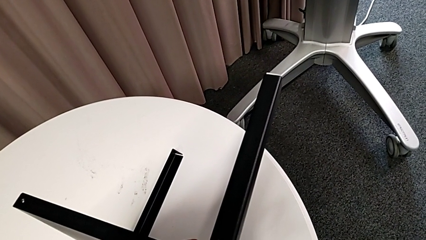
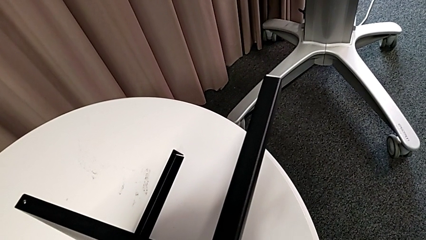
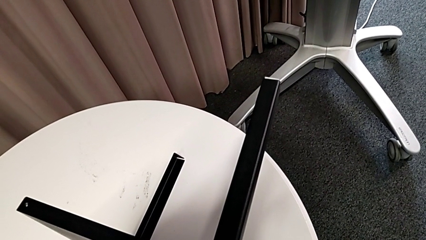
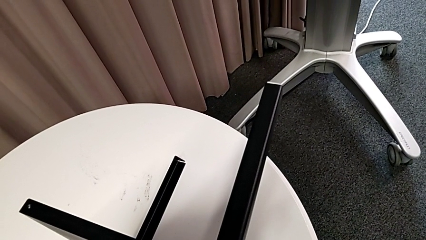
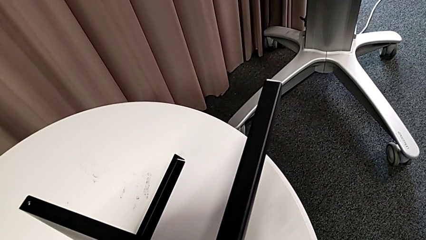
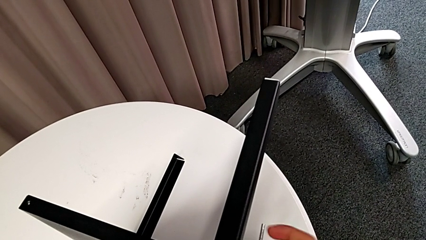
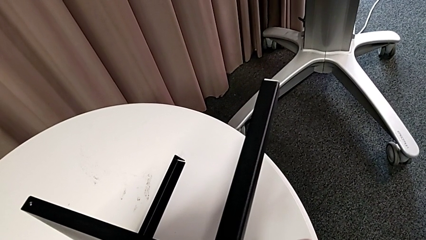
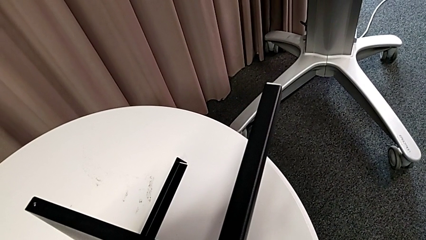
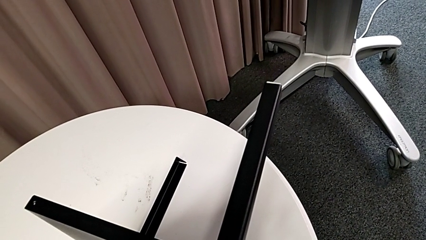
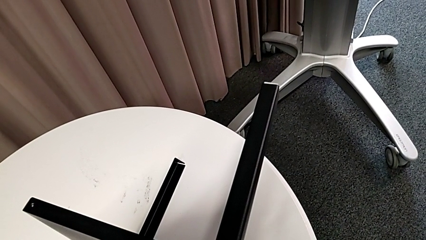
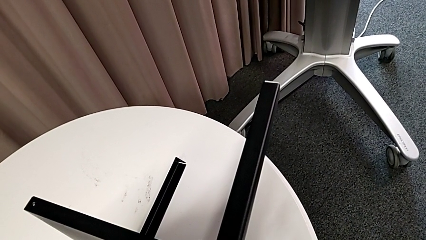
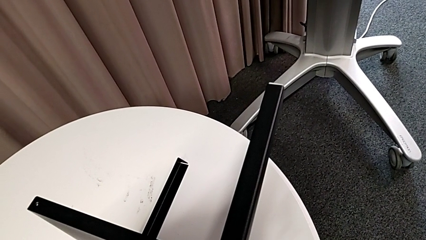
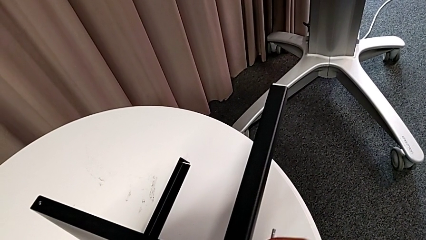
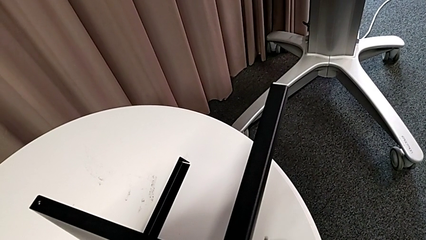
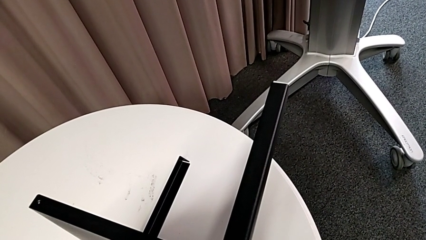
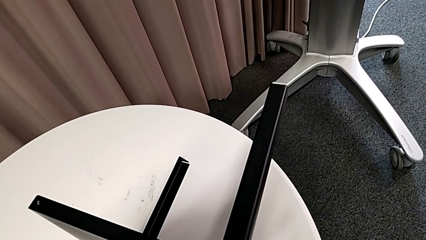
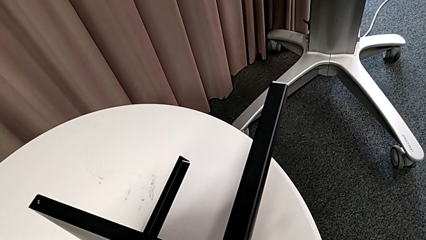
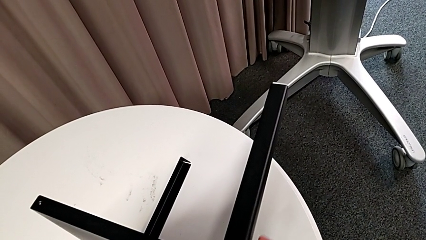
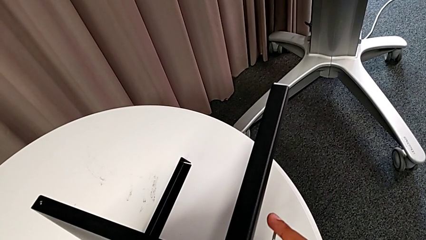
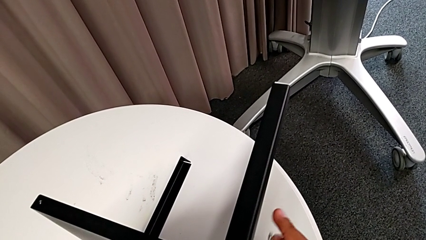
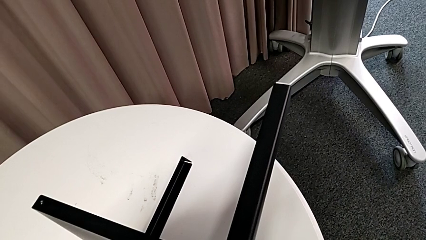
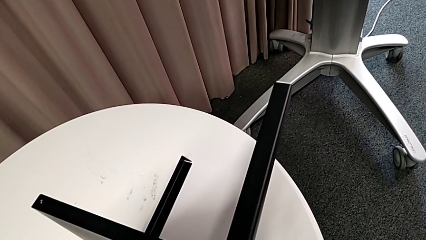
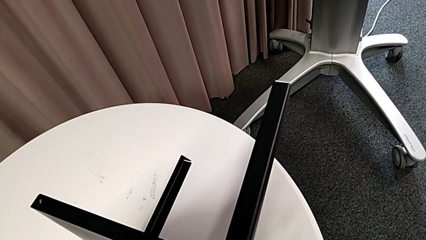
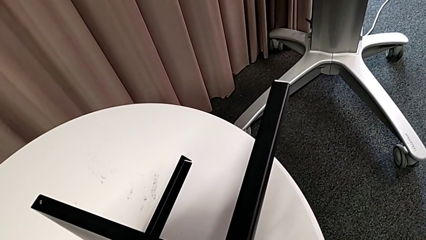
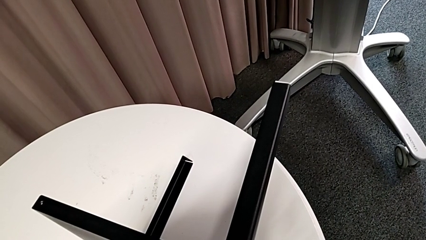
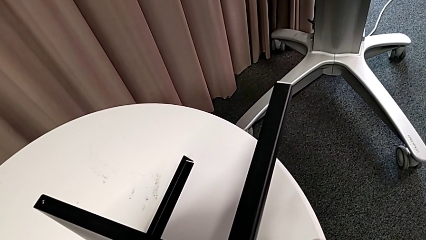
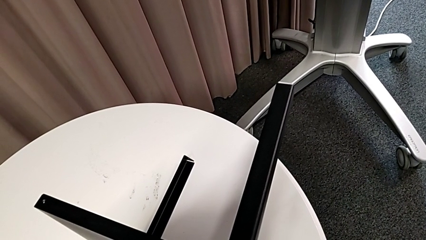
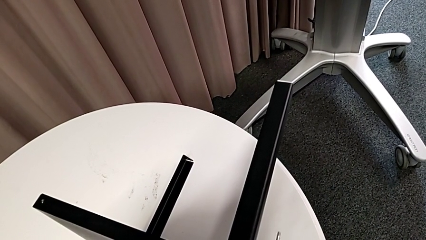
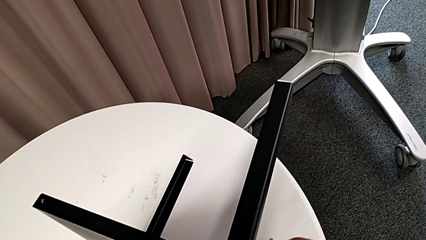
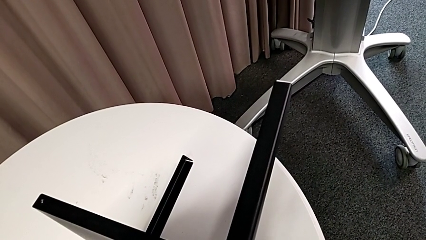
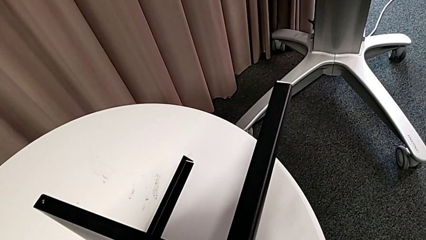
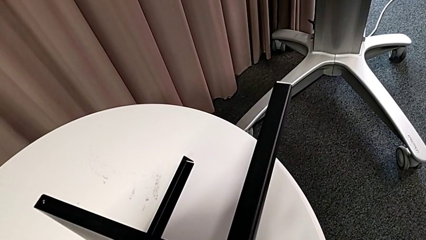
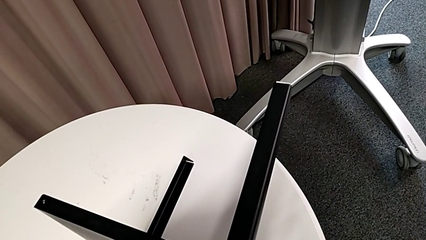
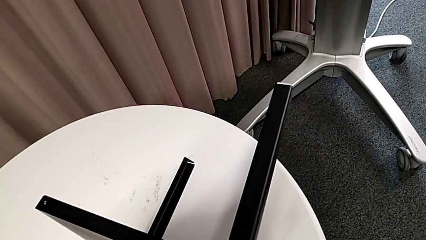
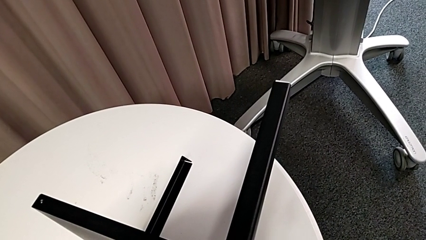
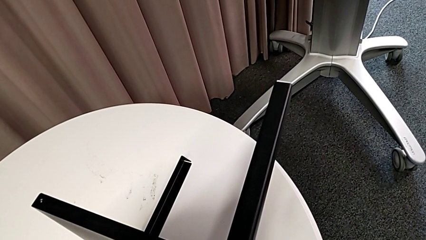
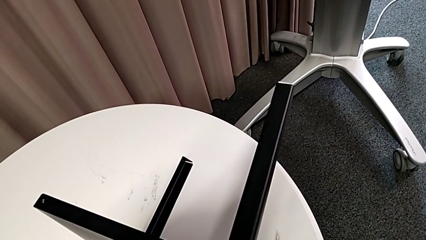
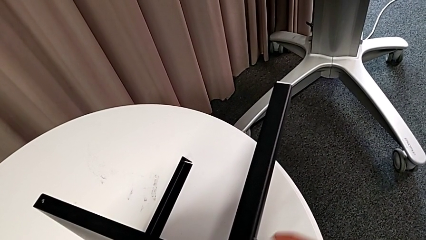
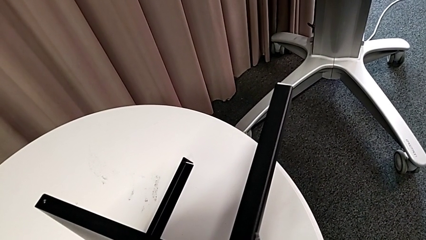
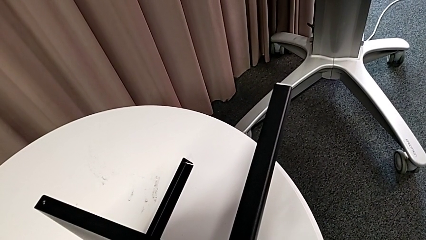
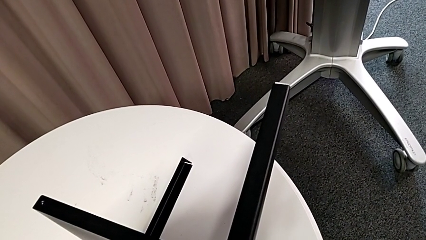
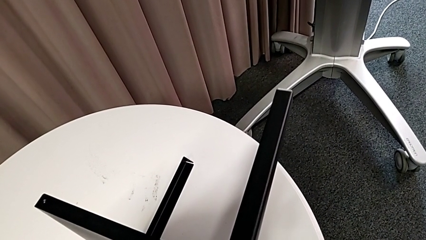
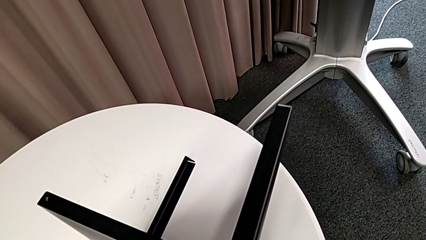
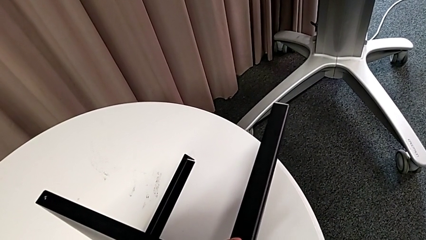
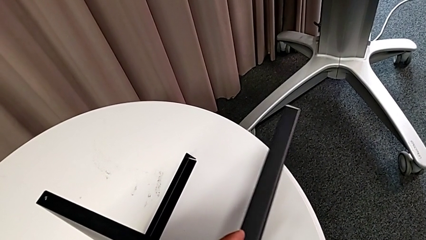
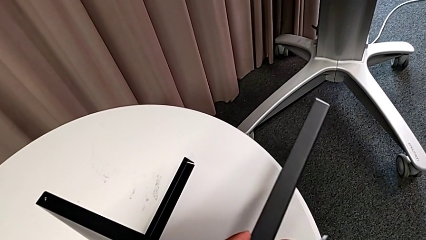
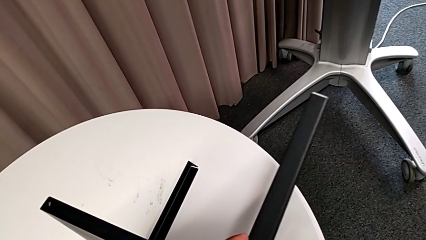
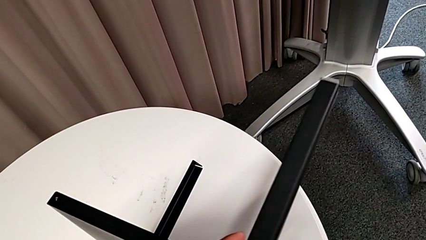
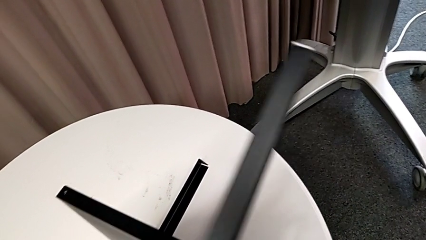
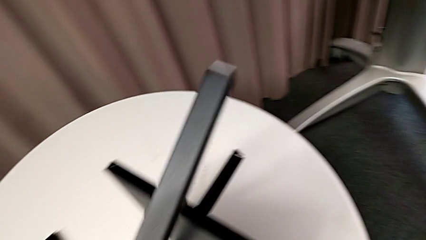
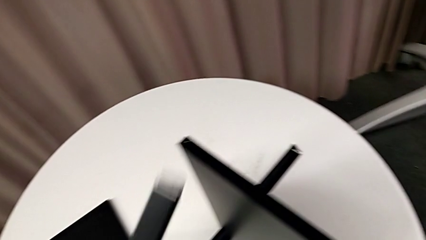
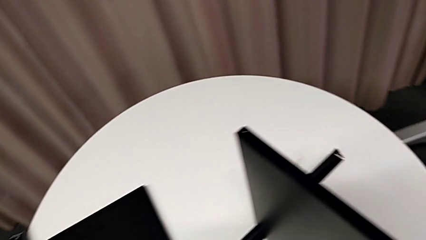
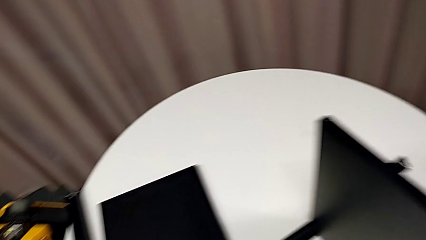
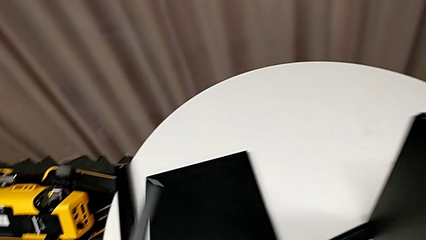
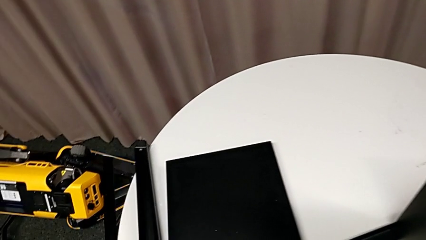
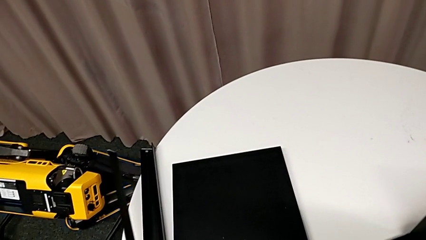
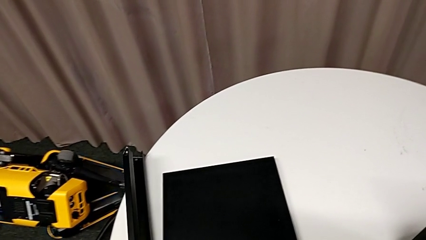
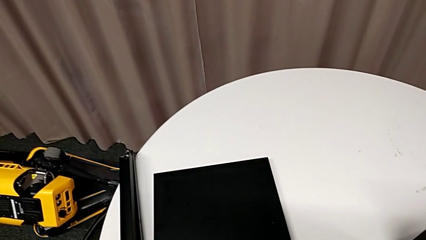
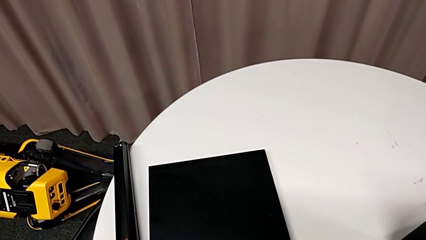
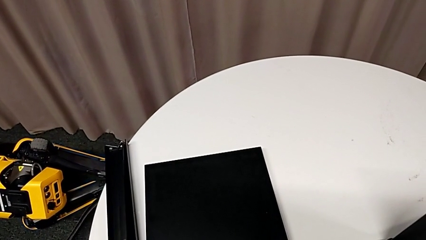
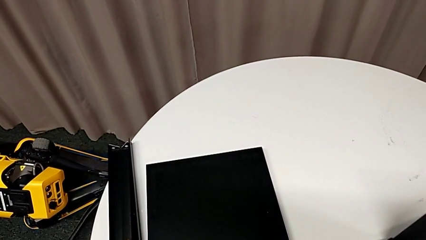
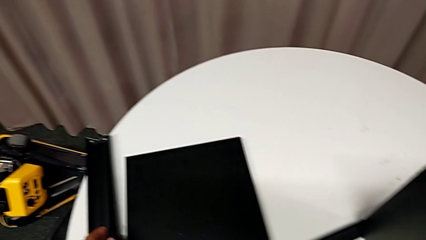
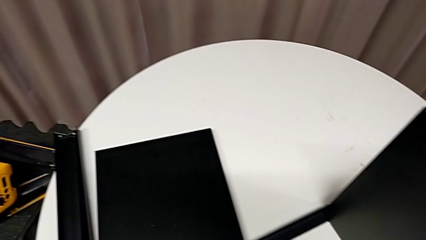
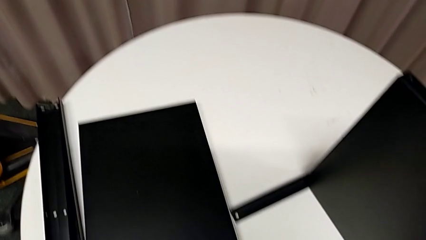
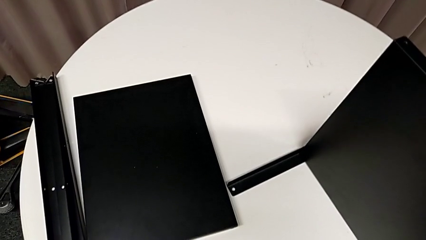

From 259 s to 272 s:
The camera wearer is removing the third leg. They keep unscrewing the hex socket head, disassemble the leg and place it.

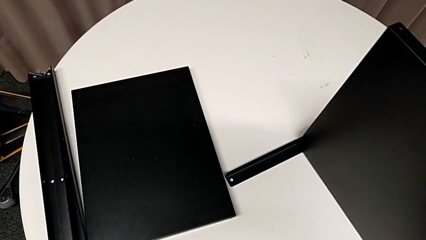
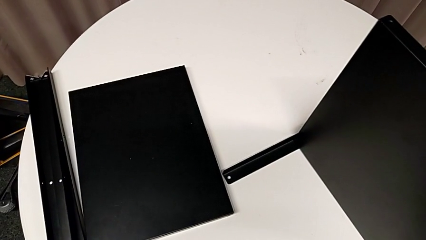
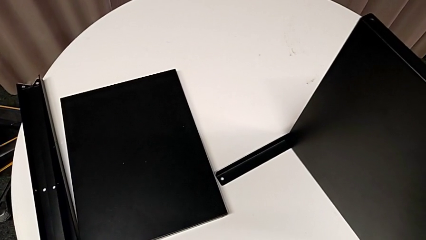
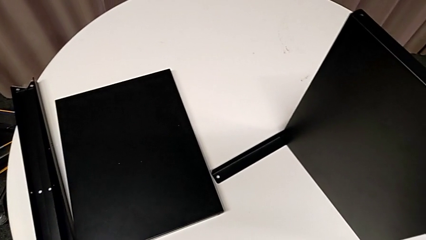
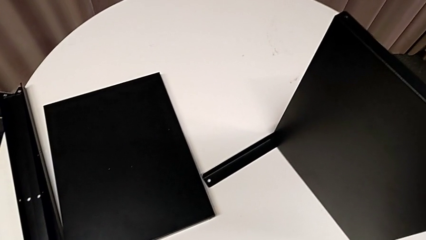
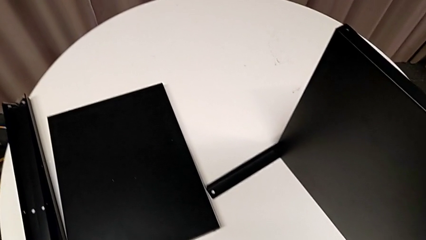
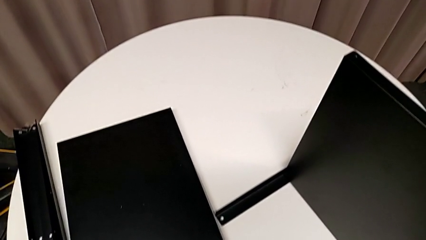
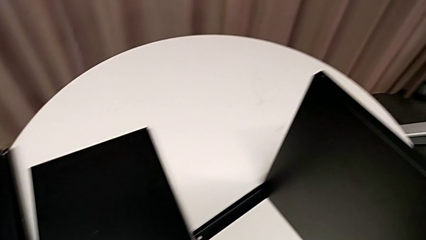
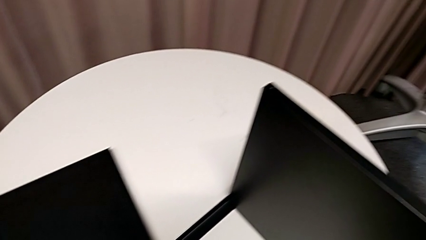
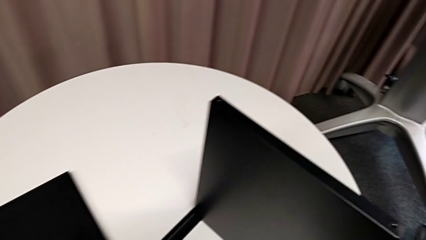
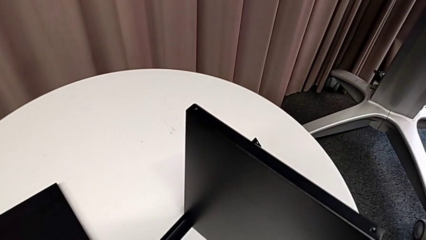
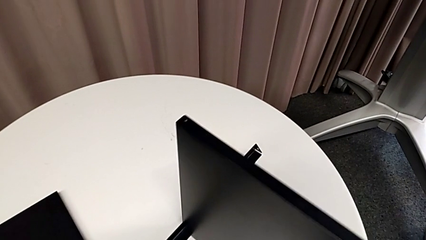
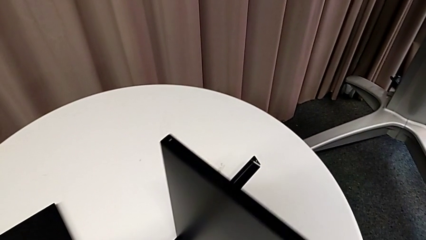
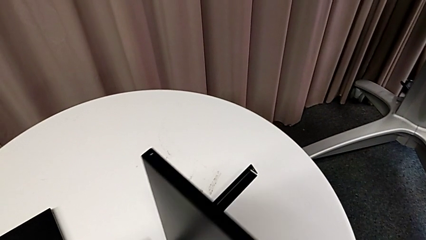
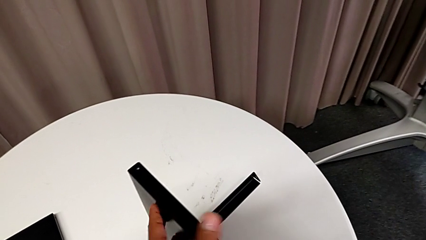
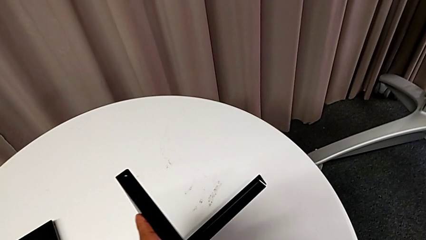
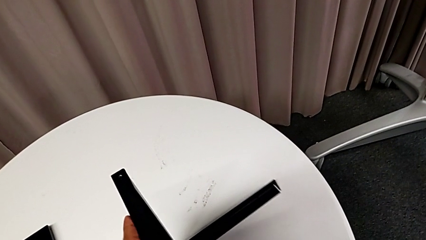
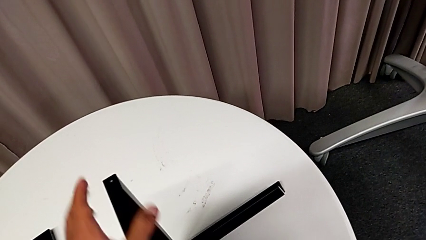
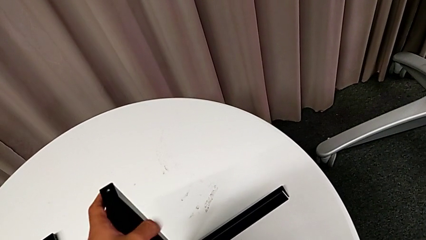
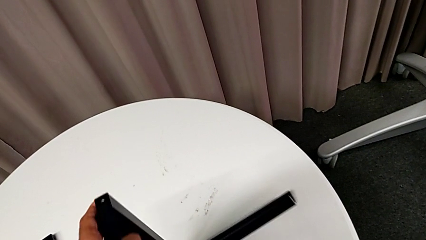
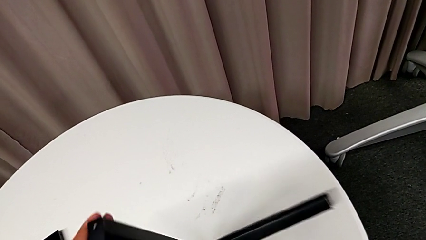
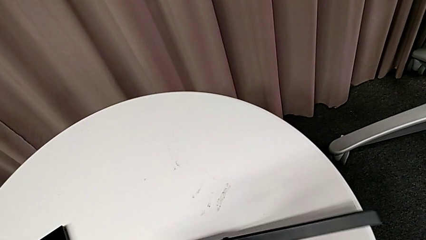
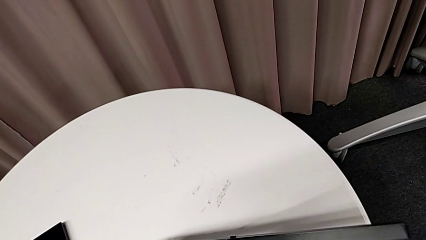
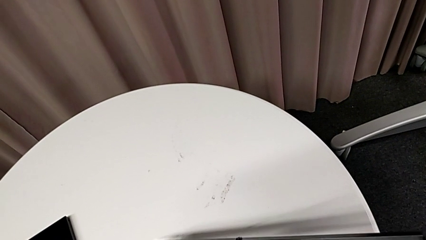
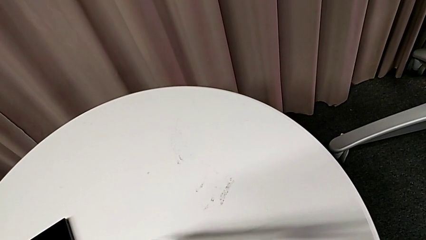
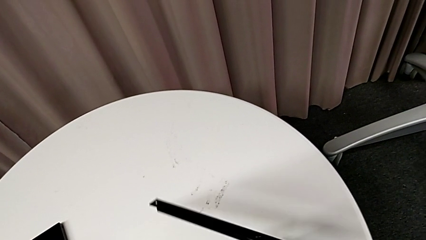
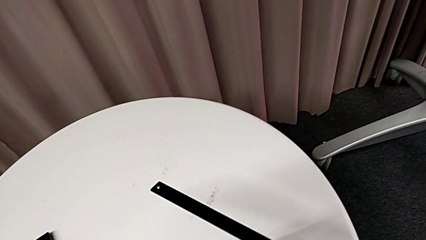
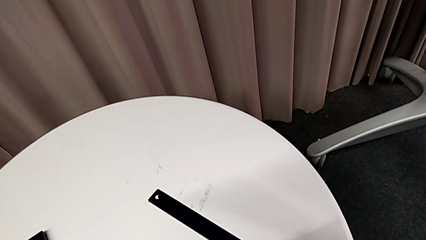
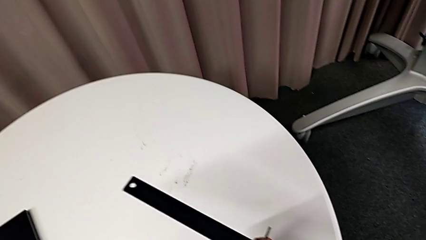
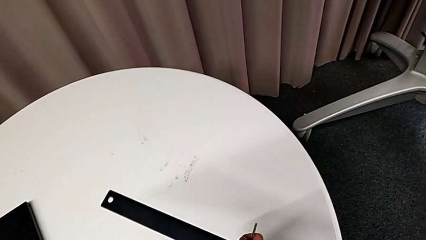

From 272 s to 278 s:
The camera wearer is removing the last leg entirely. They approach the nightstand and begin to rotate it.
